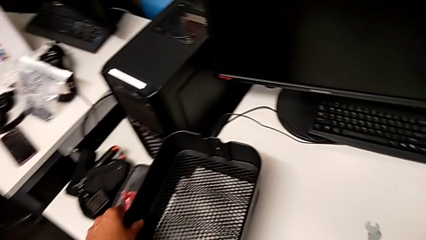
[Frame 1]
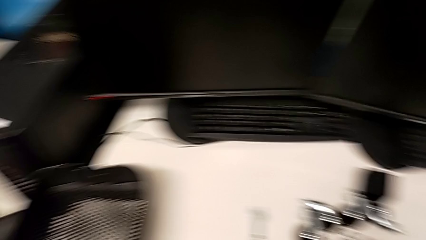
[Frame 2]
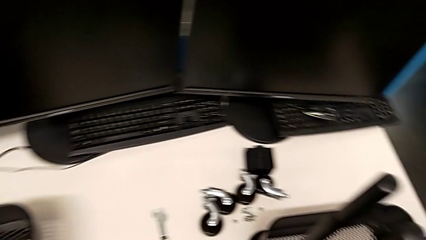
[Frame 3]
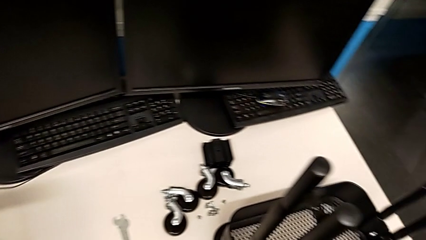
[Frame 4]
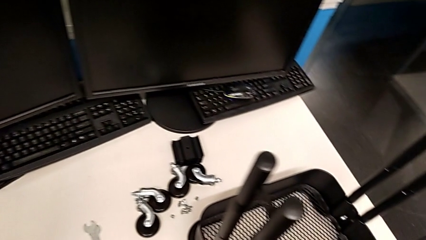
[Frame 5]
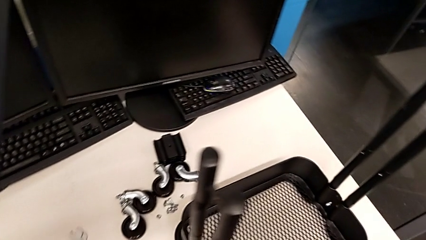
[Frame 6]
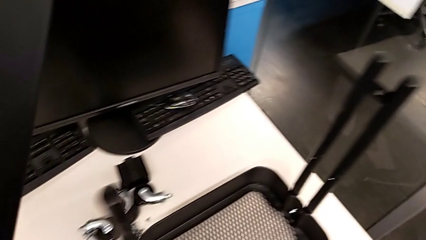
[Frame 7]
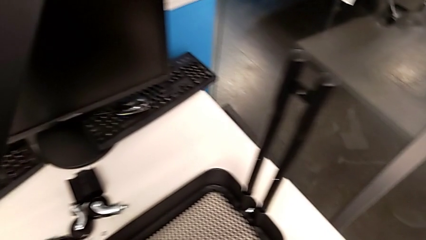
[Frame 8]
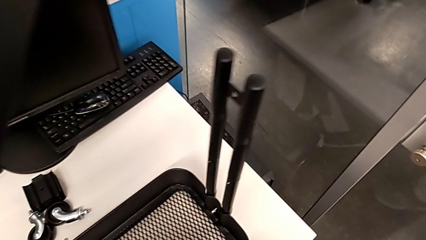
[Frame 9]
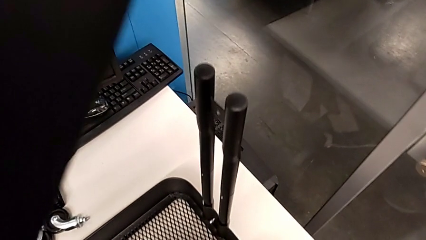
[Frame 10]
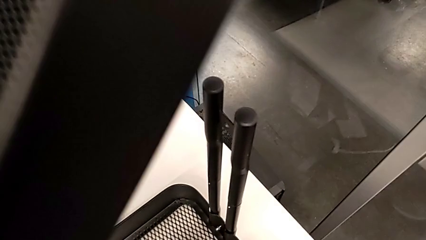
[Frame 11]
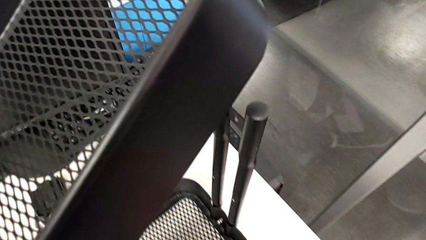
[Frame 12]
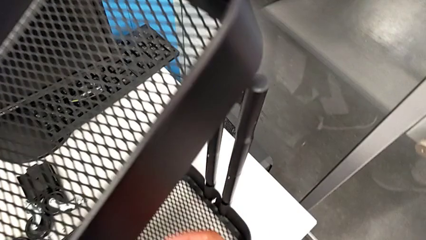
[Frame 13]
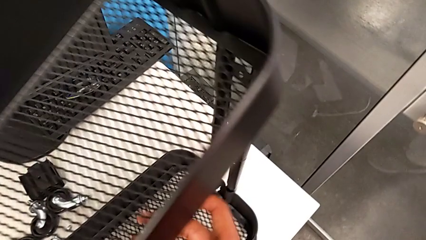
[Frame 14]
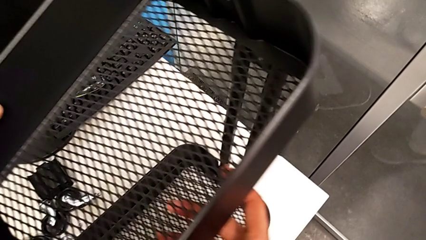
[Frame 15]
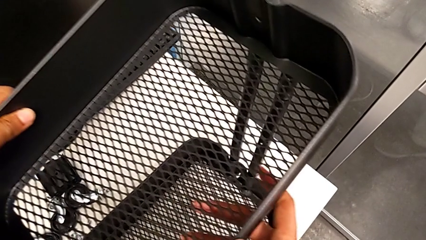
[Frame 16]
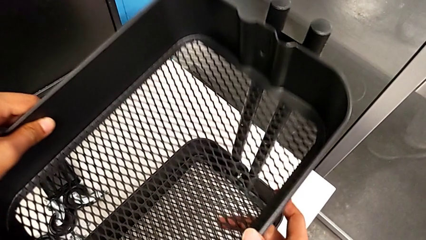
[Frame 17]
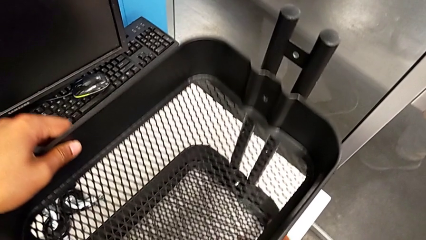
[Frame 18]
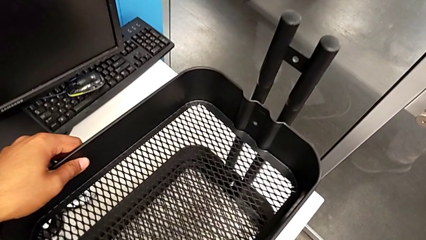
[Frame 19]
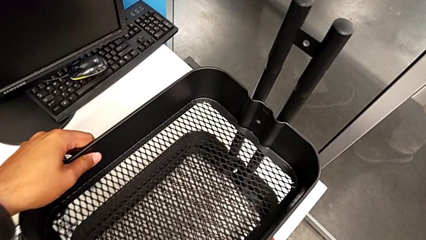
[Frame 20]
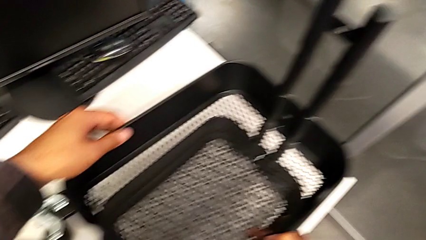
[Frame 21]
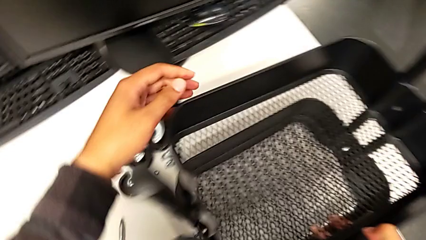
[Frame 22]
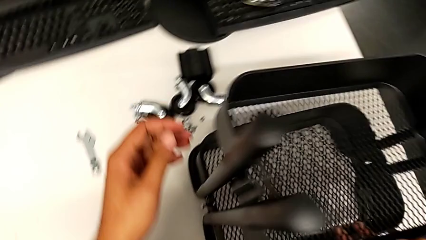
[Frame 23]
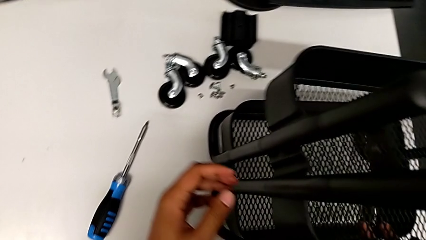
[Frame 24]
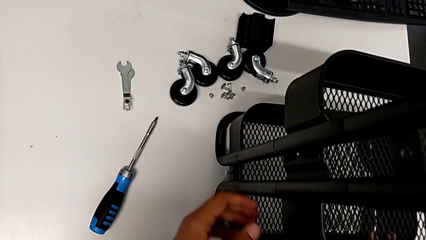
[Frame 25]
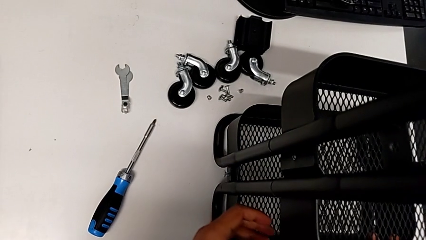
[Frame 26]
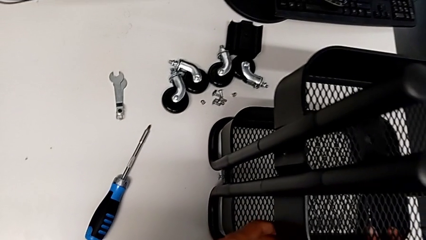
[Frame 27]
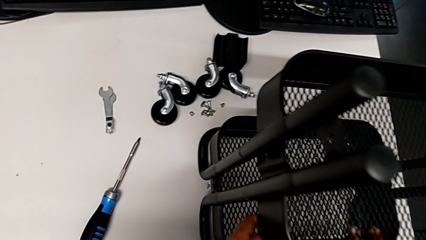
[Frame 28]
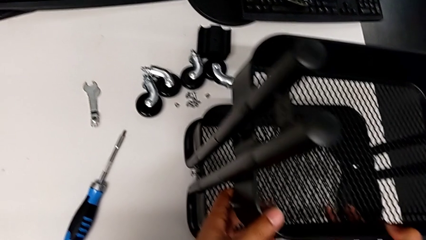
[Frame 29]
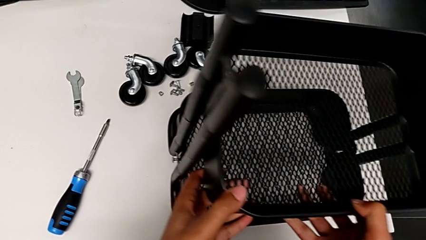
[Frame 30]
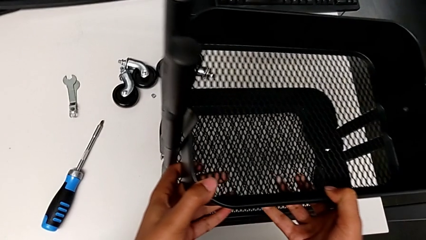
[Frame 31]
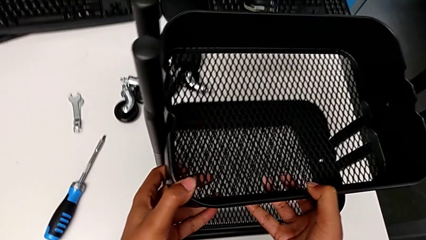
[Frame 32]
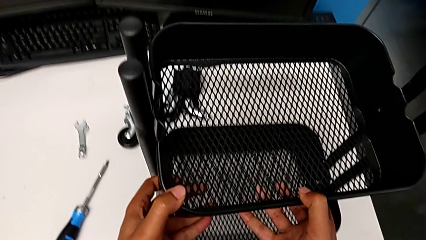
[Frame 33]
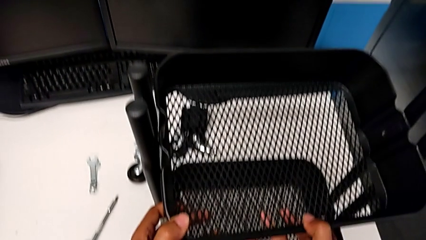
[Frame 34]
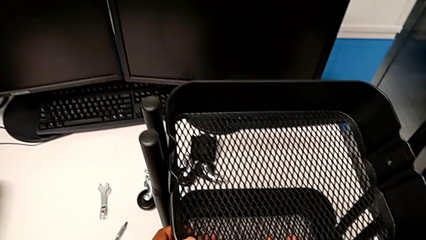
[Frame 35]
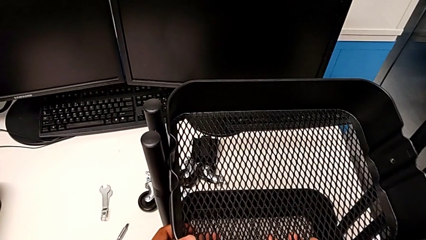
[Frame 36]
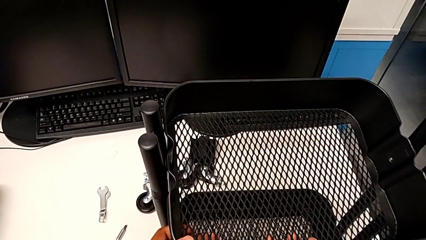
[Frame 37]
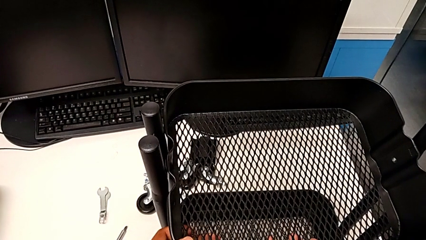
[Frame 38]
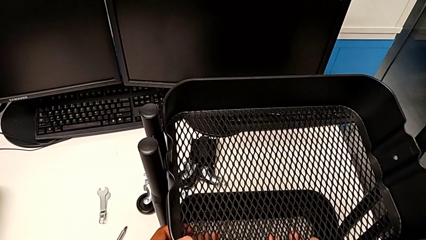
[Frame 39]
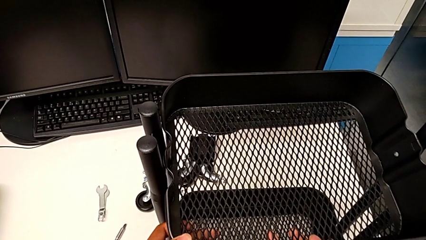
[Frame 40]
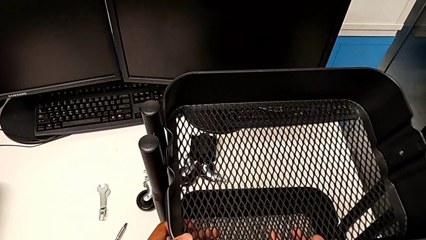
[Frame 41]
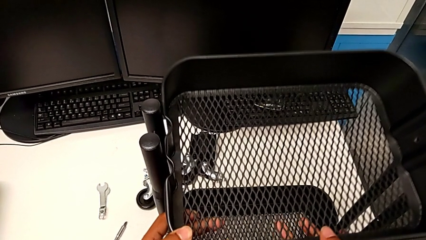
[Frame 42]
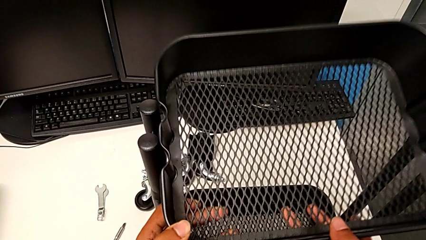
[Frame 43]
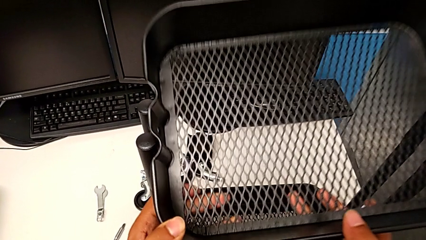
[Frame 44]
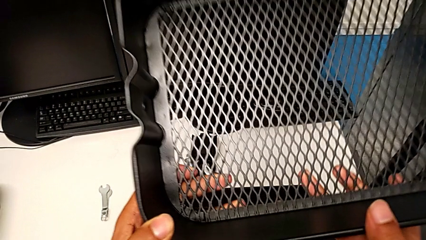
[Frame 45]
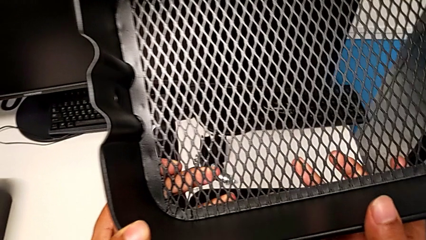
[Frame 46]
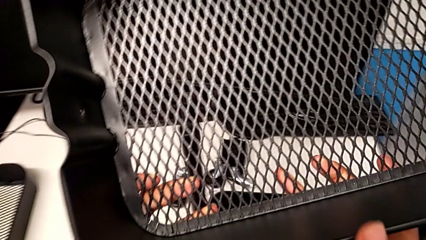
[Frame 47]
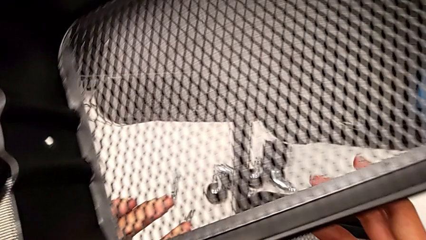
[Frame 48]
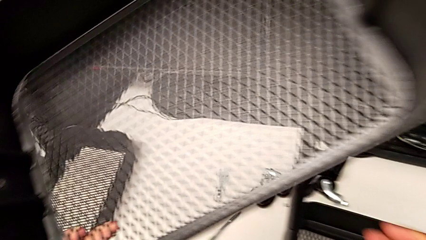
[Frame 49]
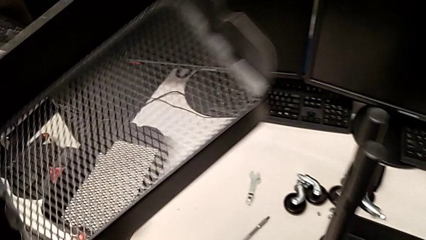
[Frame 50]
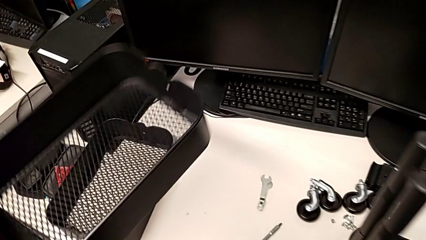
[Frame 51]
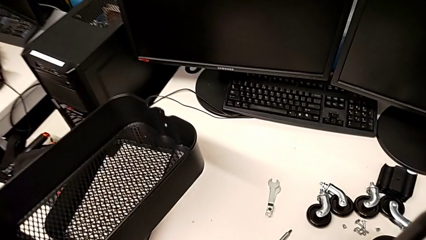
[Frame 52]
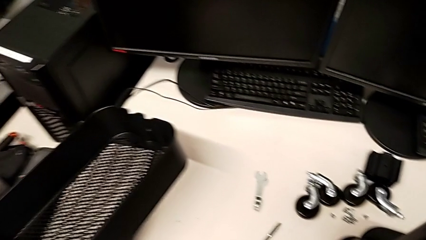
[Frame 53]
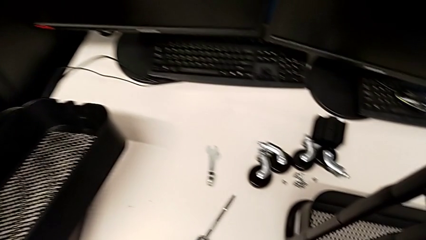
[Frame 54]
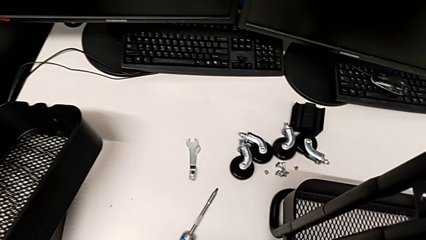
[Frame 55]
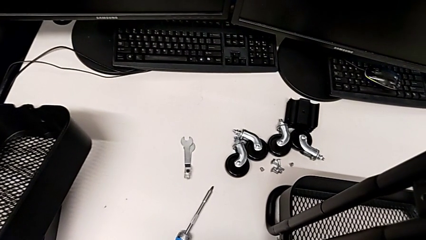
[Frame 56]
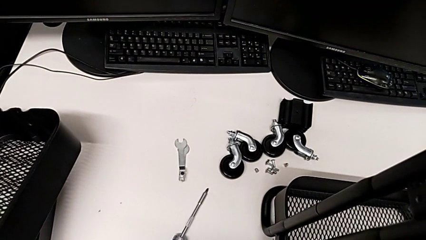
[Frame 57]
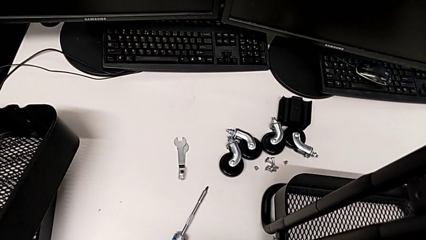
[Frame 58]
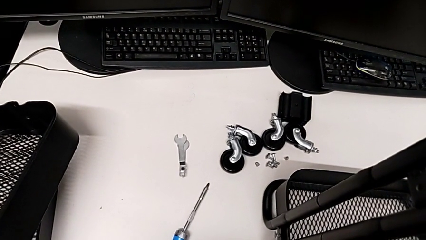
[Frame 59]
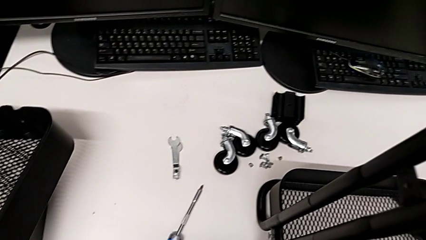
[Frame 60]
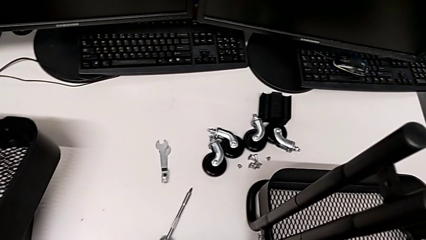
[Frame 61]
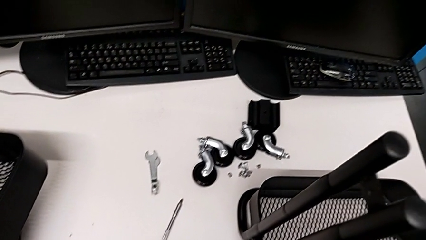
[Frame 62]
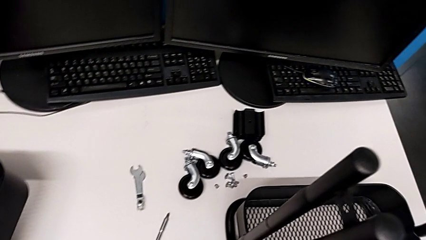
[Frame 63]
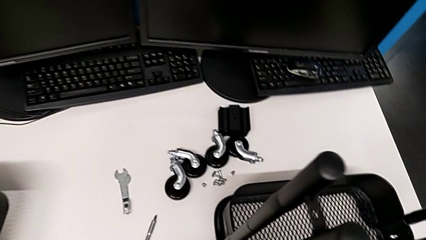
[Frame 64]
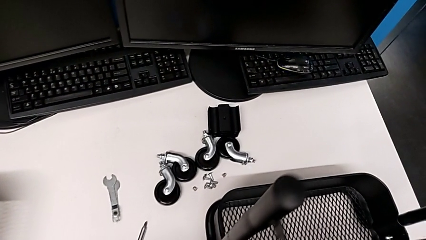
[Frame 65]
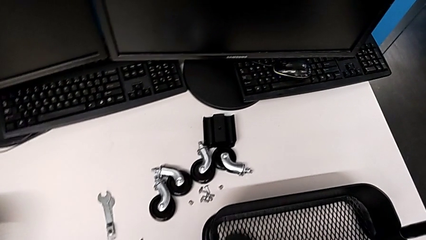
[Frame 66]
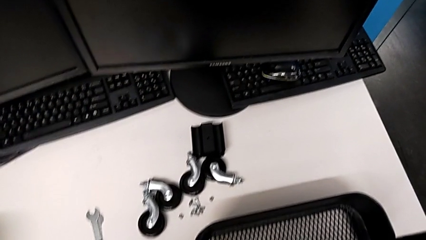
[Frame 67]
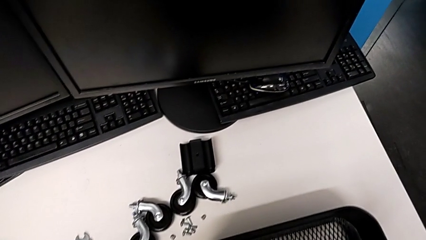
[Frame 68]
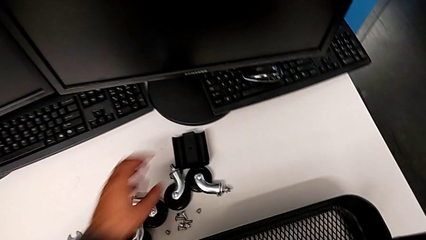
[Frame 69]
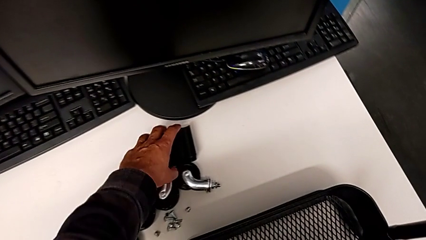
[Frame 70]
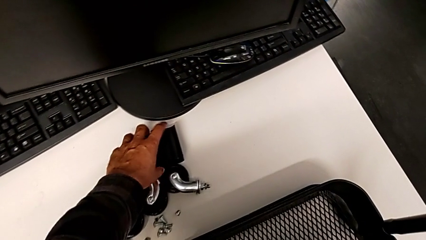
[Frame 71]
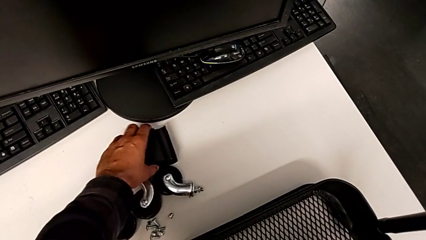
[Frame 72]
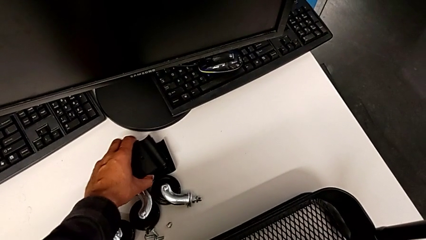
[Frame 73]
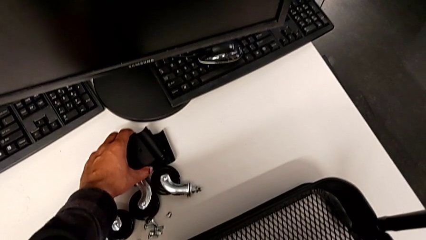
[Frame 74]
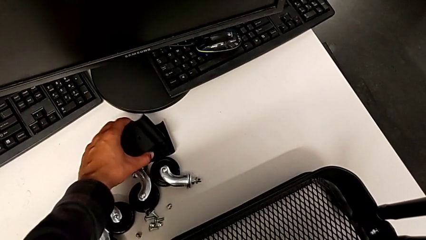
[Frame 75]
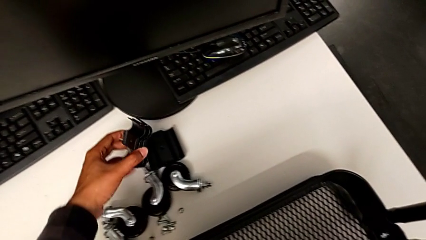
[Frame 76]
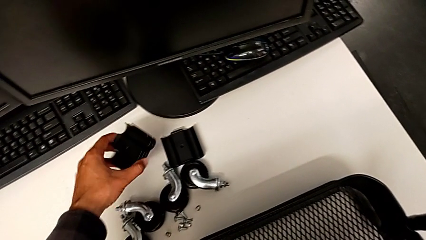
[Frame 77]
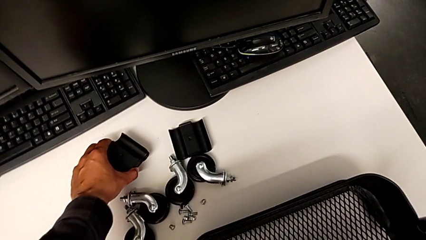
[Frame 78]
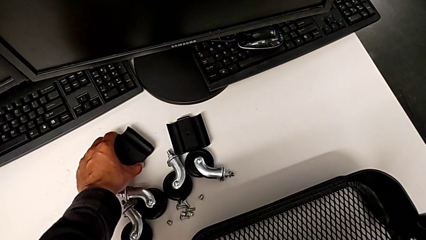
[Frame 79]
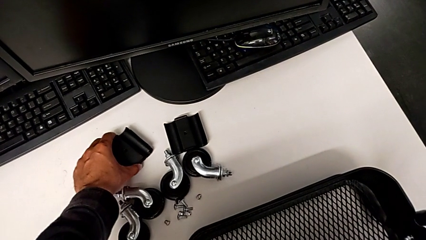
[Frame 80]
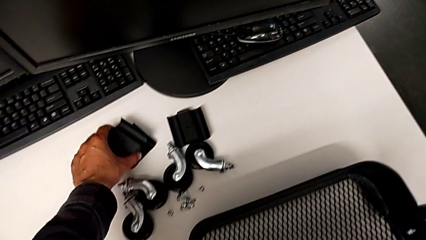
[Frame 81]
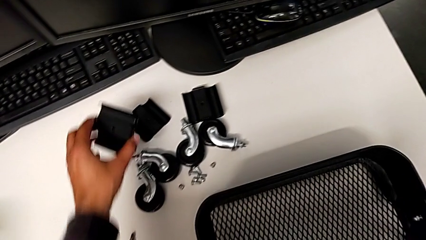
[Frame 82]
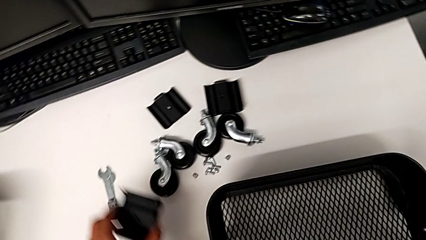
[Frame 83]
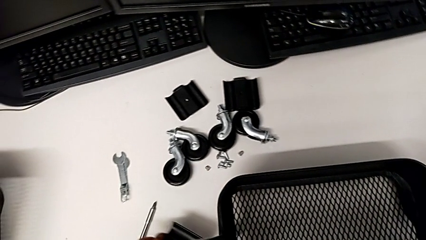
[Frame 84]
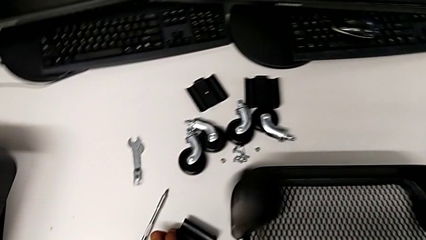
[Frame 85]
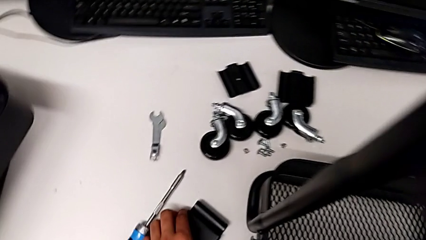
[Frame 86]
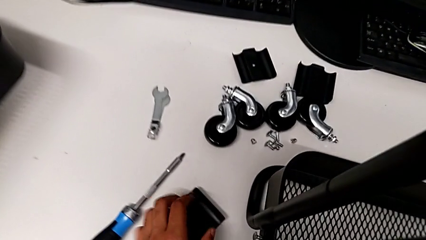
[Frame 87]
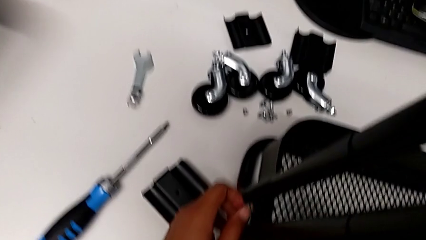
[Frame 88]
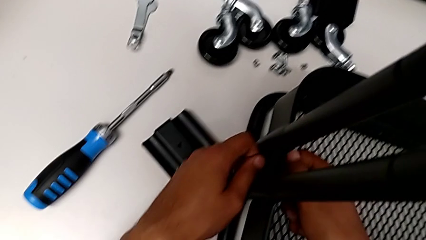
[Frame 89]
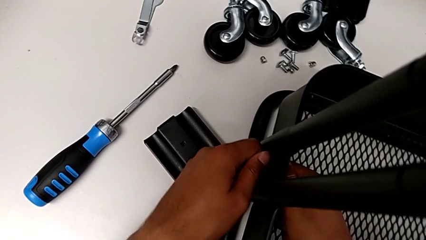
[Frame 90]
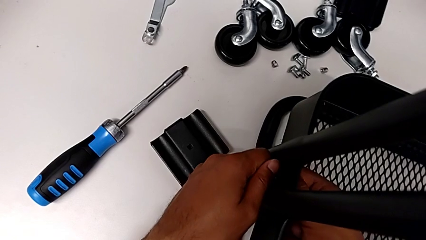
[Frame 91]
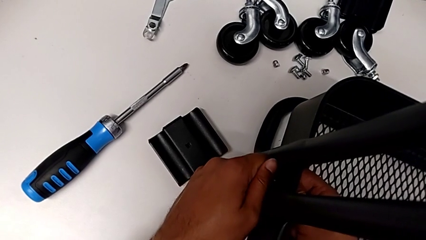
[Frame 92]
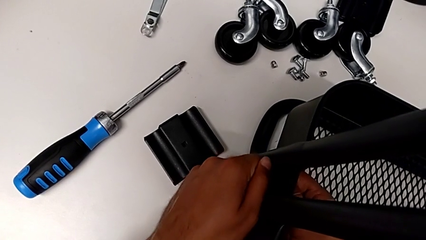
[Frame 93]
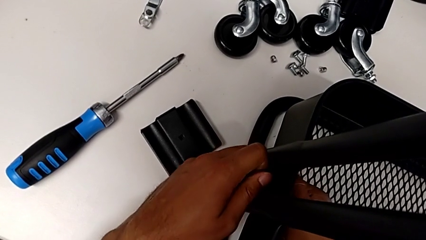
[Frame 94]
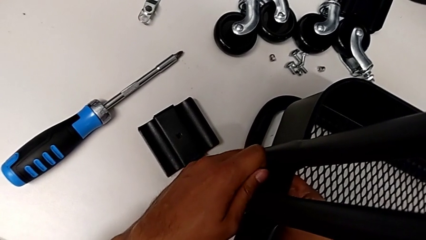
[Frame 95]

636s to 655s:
The camera wearer is disassembling the tray. They grab the second grid tray, stack the grid tray and grab the first bracket.
